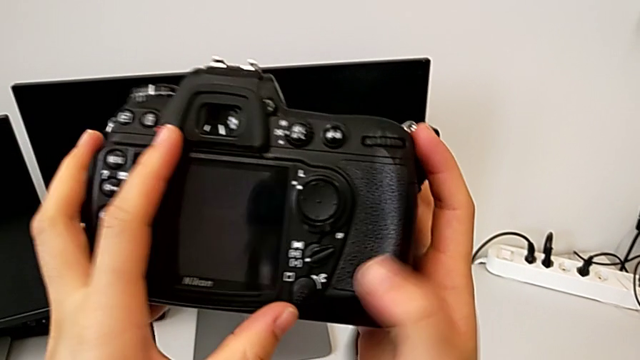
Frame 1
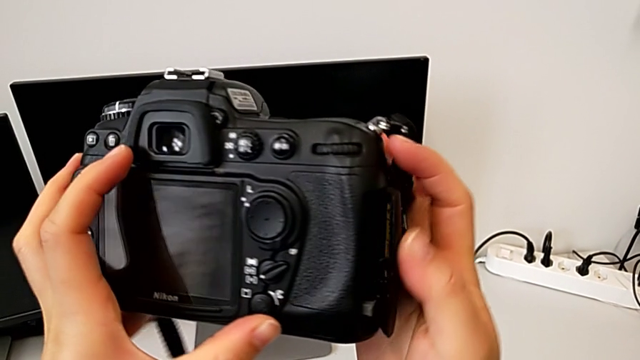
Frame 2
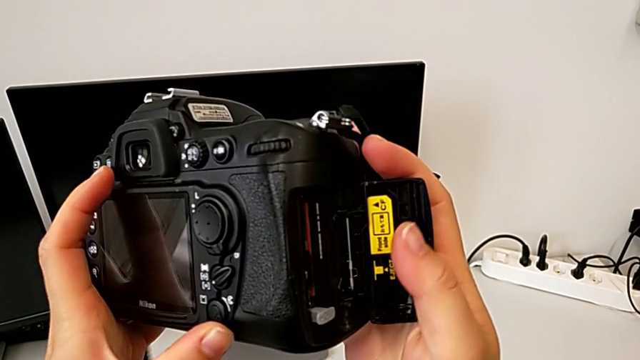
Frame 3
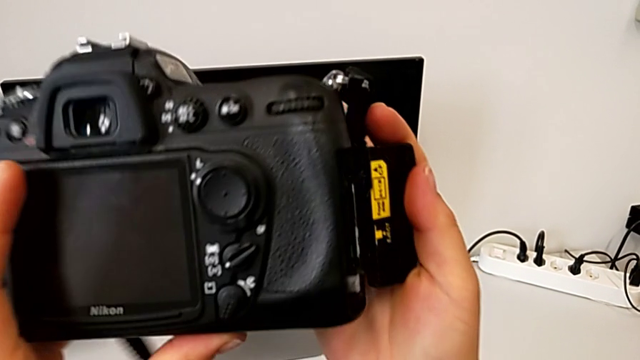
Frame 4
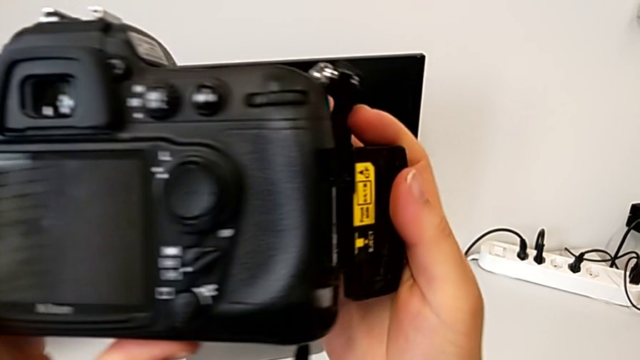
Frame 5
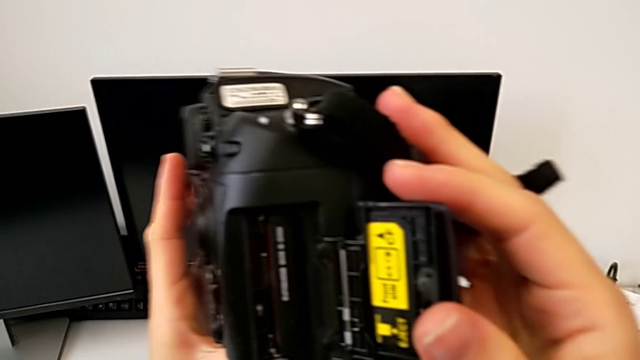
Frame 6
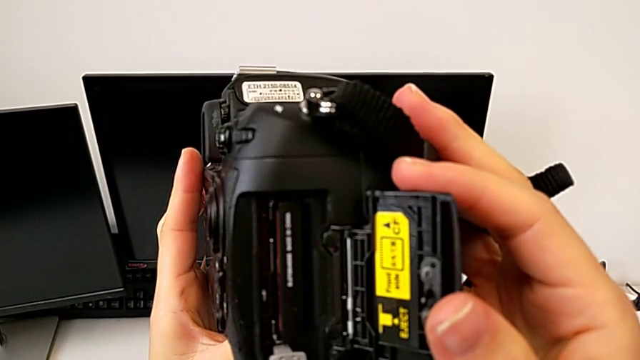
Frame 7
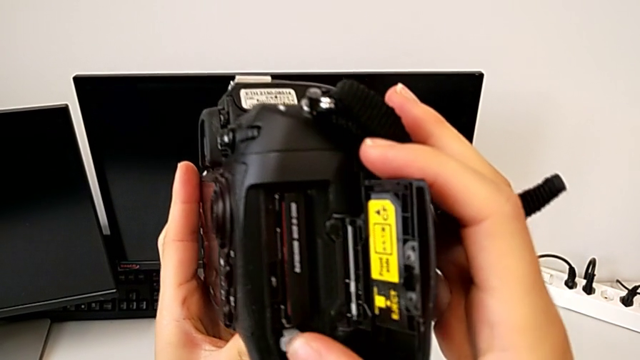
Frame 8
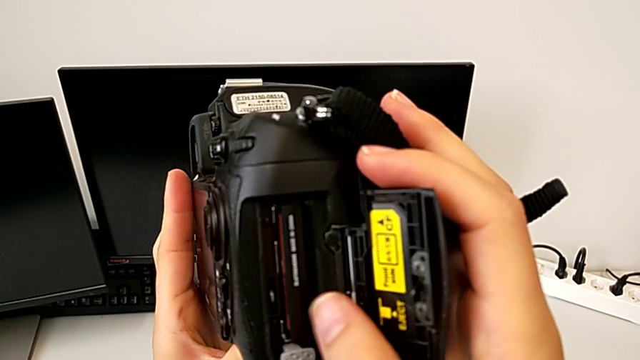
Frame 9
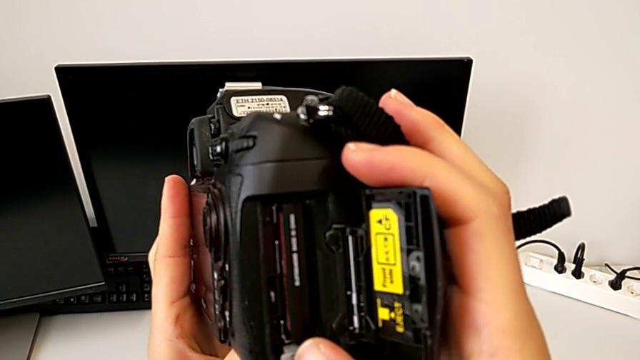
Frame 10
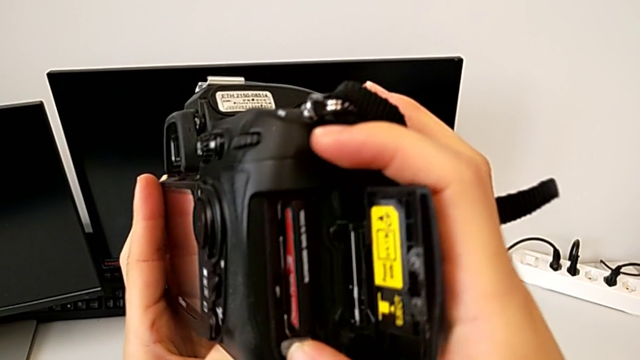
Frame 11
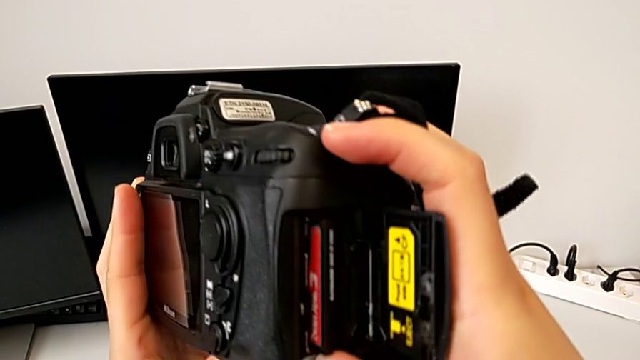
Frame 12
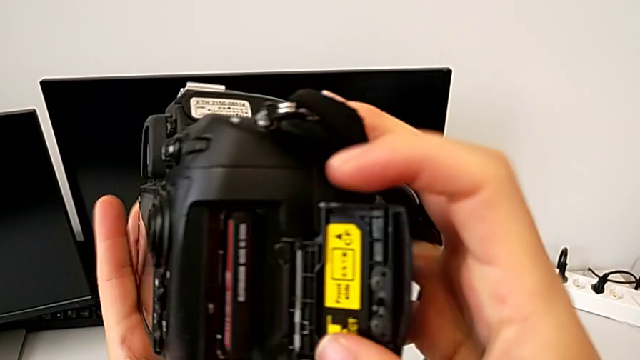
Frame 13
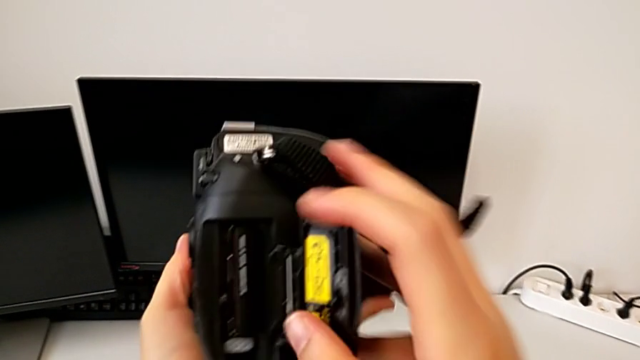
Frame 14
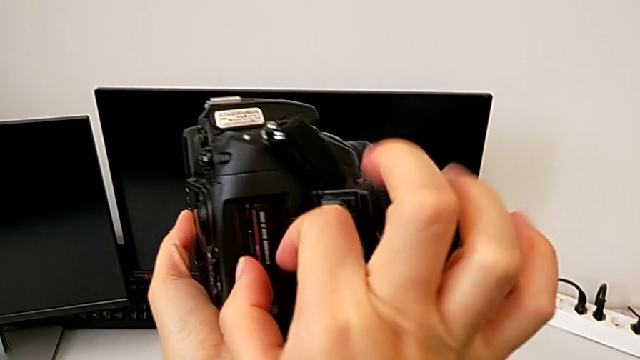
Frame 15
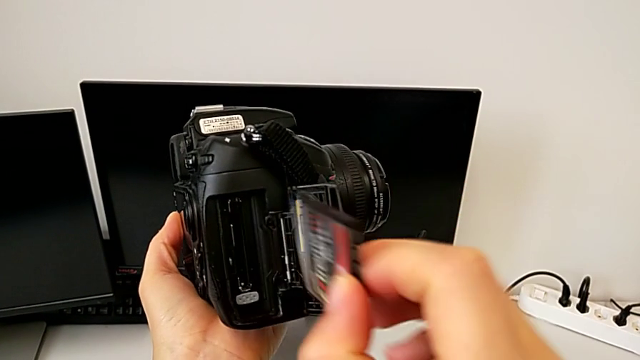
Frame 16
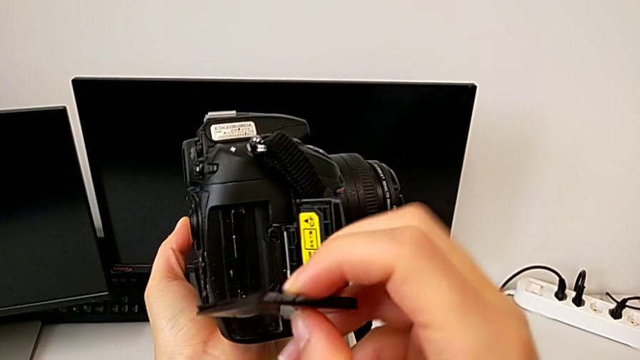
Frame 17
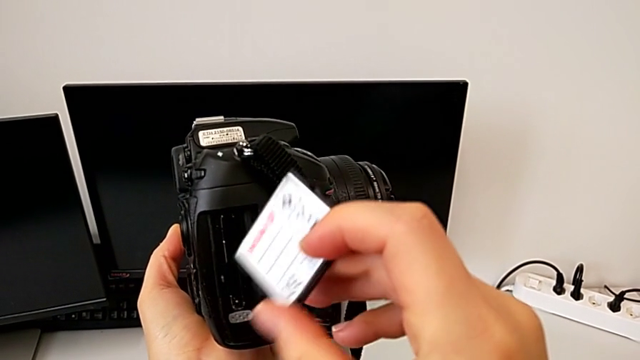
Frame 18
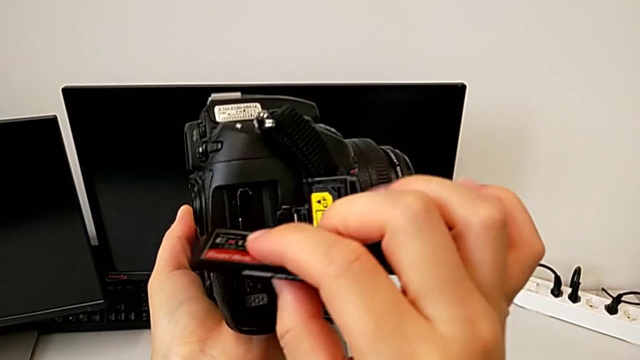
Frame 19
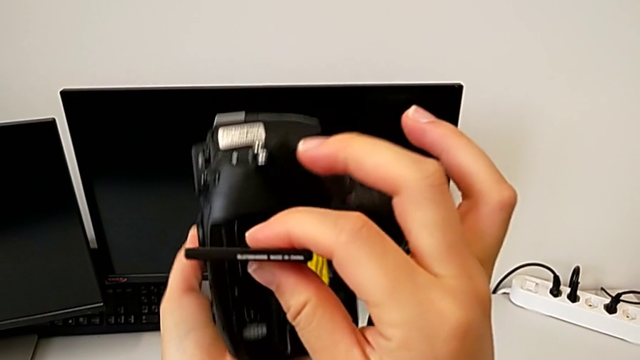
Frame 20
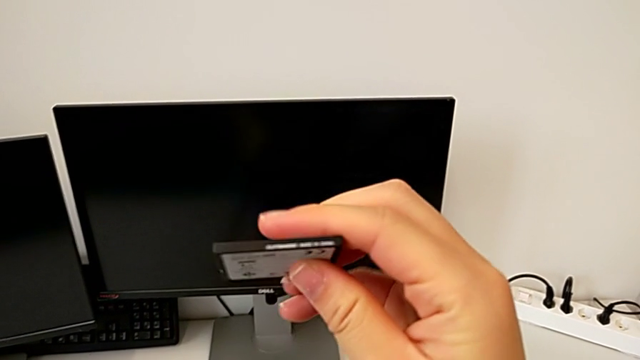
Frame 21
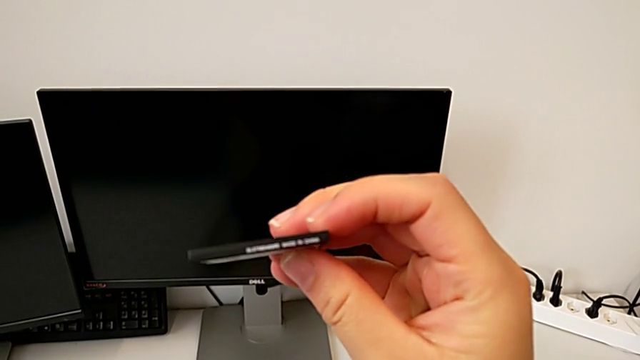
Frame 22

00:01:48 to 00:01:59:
The camera wearer is removing the SD card. They open the SD slot, flip the DSLR, press the button, withdraw the SD card and place the DSLR.

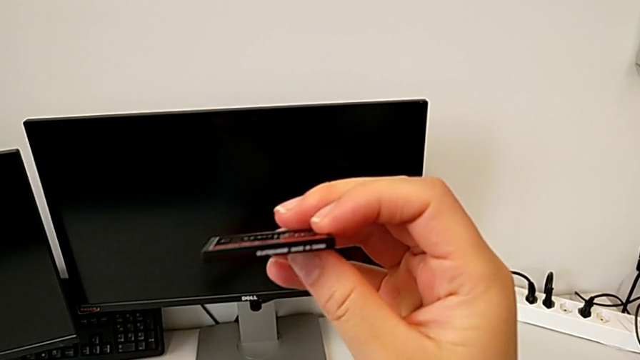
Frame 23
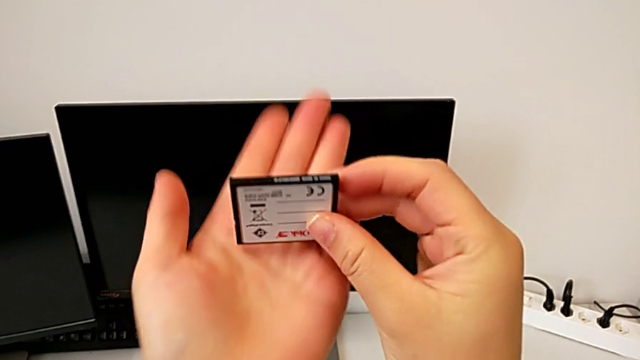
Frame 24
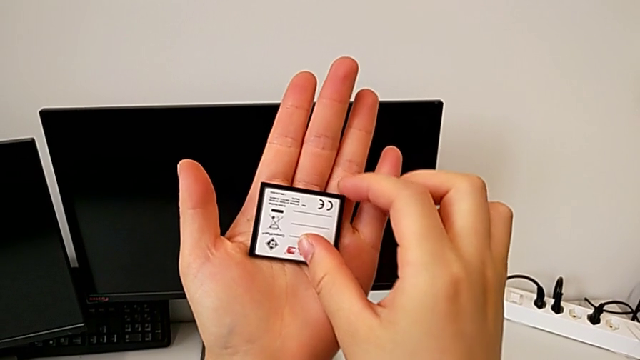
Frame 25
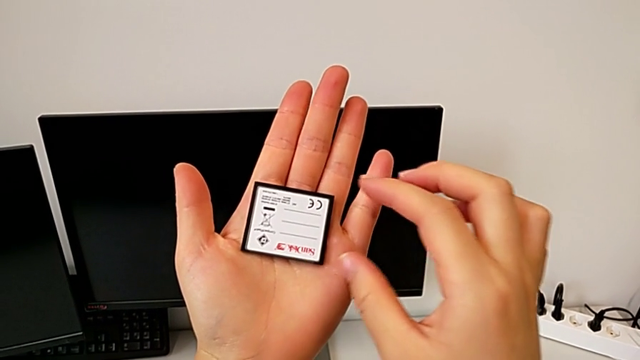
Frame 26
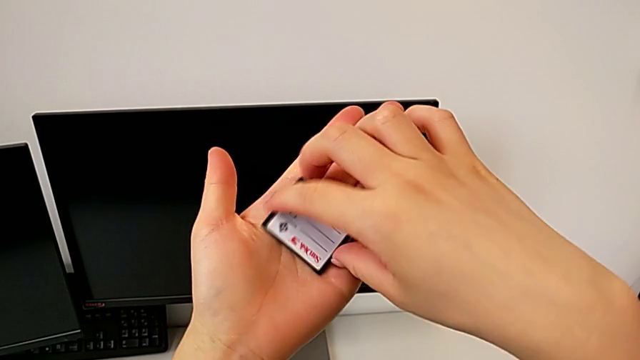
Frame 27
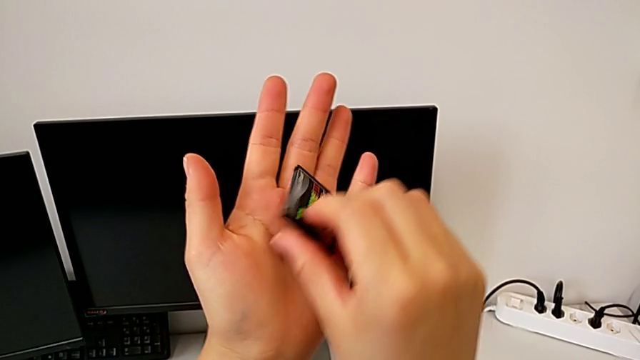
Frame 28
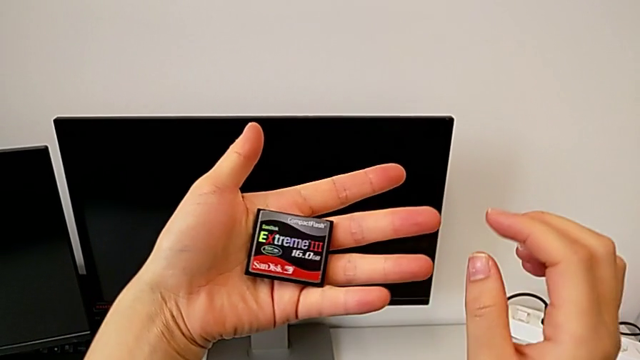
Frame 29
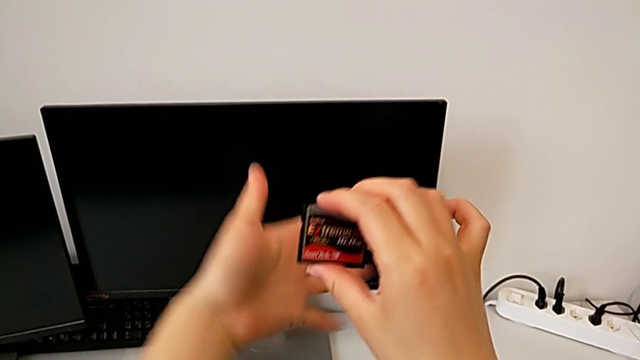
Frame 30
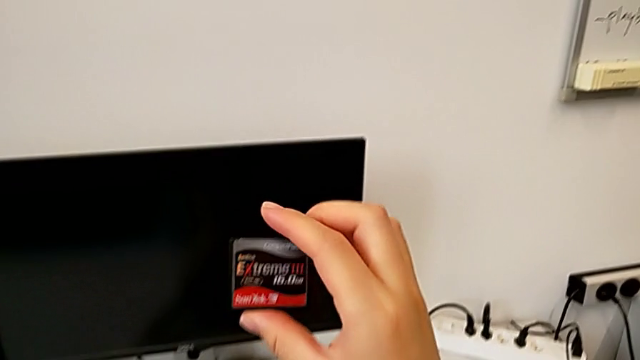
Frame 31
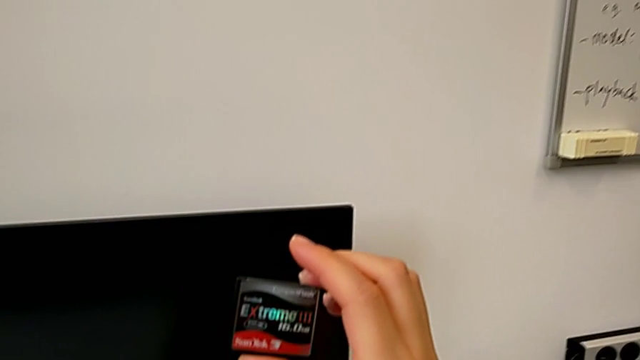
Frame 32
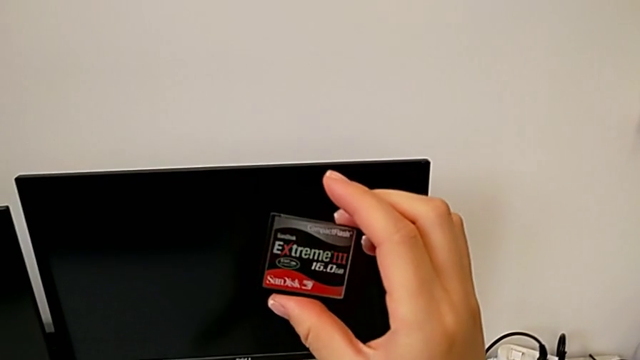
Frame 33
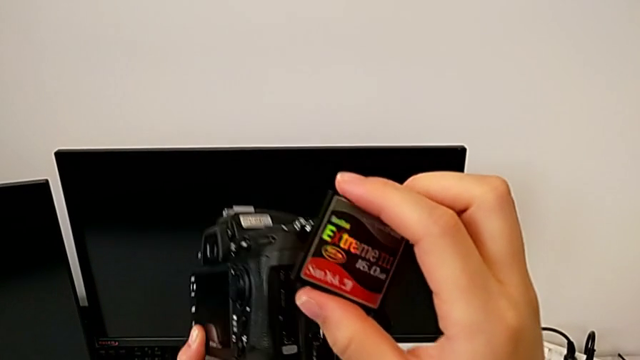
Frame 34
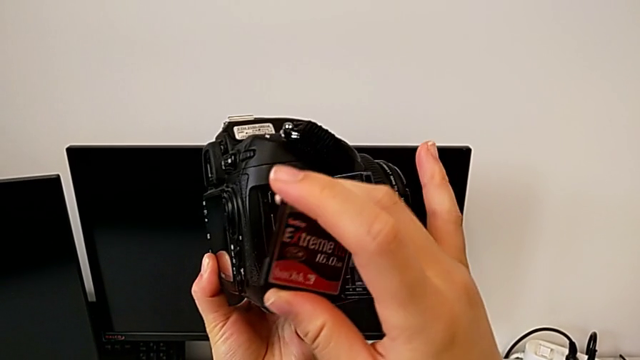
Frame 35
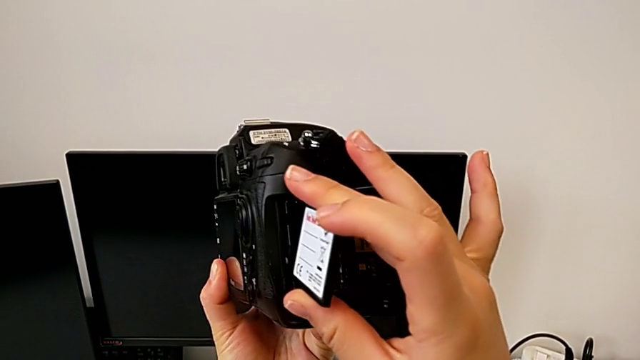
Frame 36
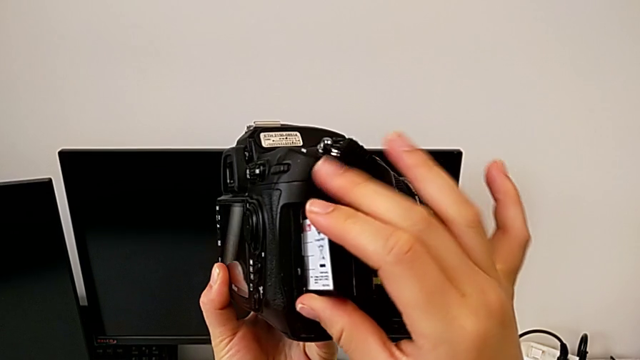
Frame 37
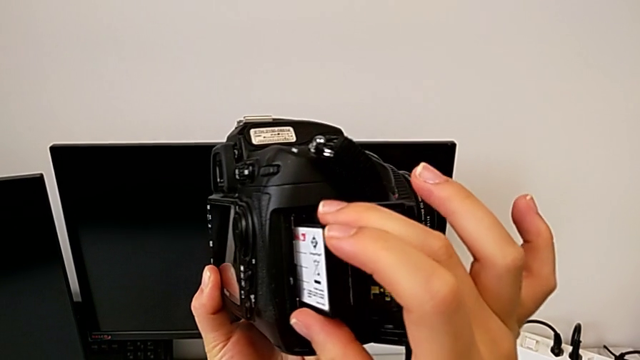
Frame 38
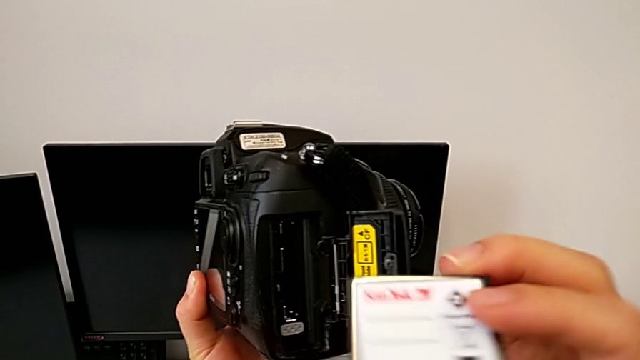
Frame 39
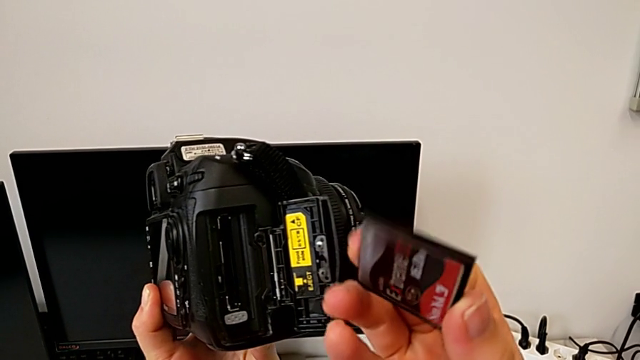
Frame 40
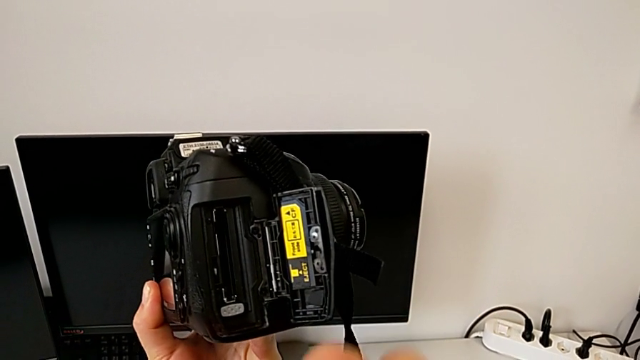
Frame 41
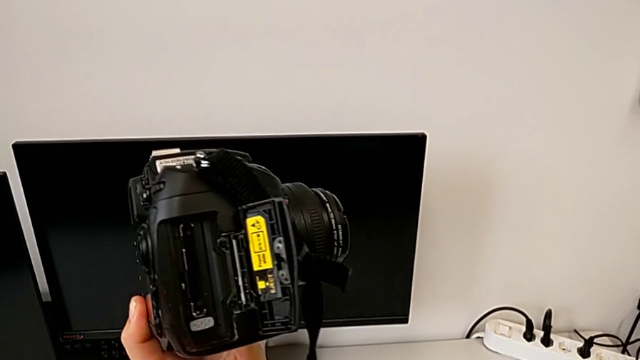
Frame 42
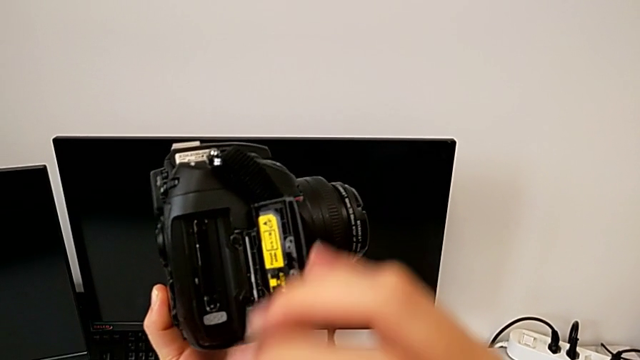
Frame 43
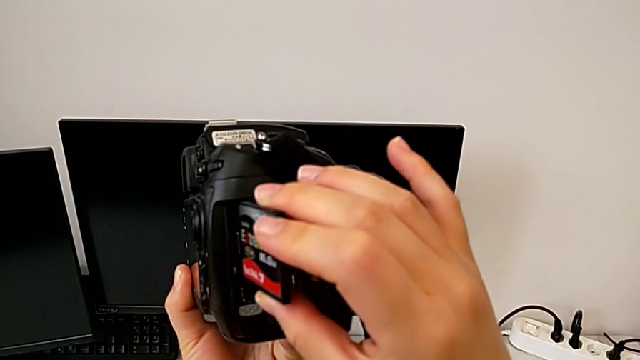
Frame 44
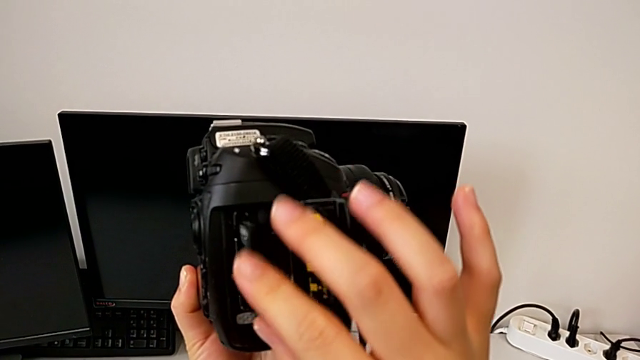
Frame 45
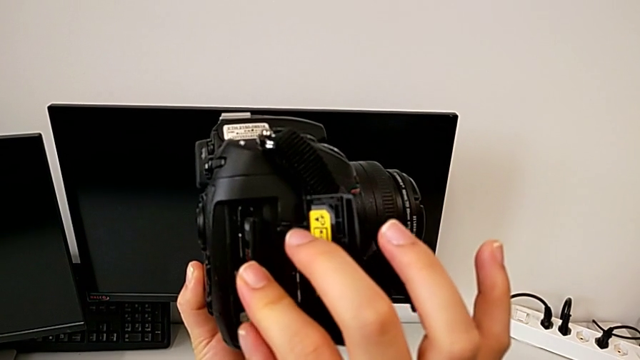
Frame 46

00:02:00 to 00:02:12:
The camera wearer is inserting an SD card. They inspect the SD card, grab the DSLR, lift it, wrongly insert the SD card, pull it, rotate it and wrongly insert it.
